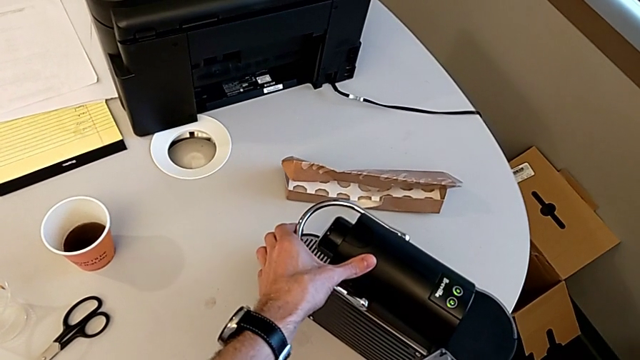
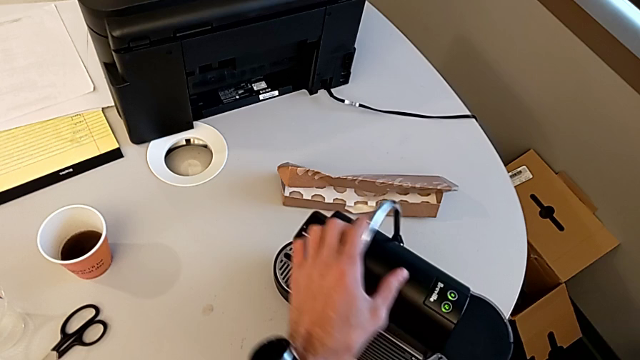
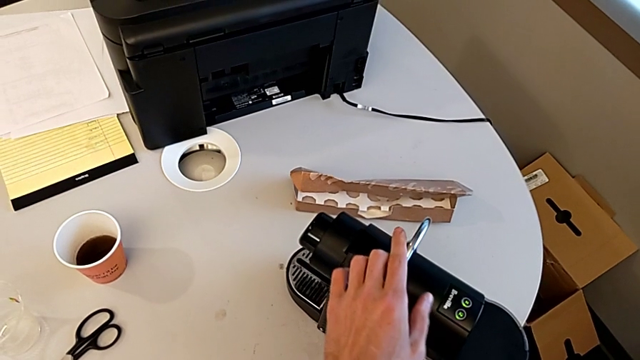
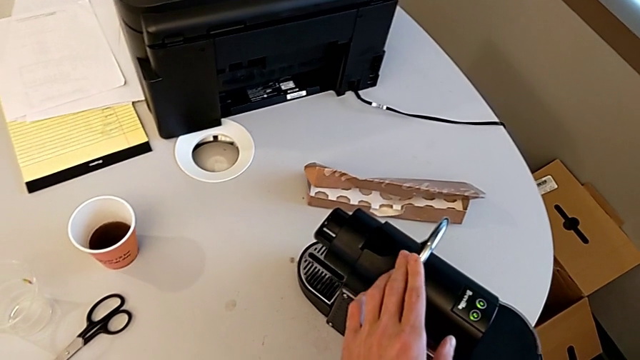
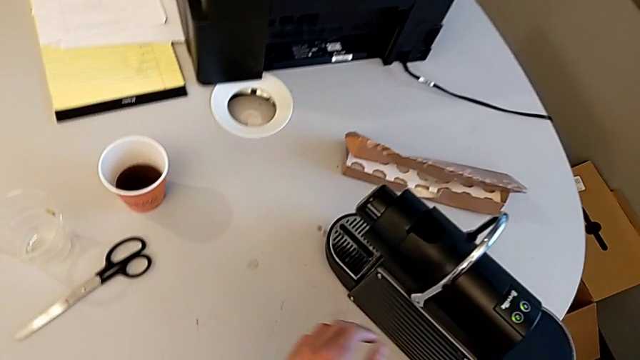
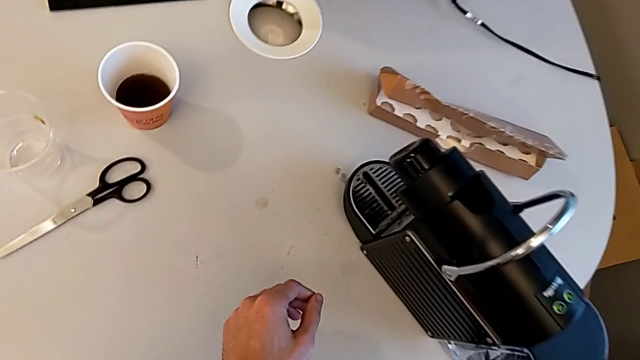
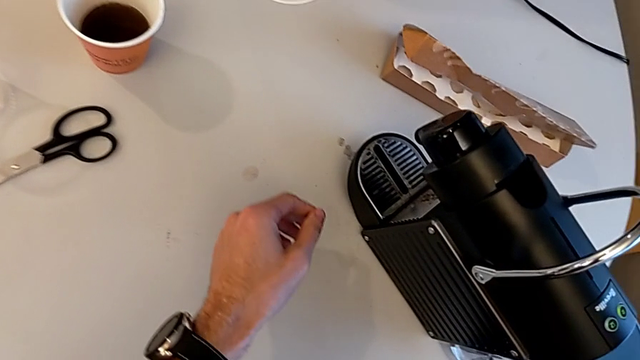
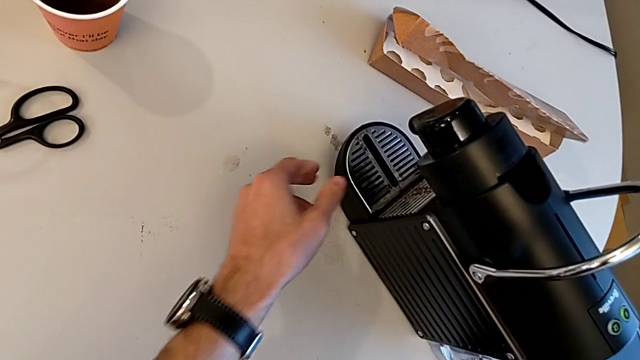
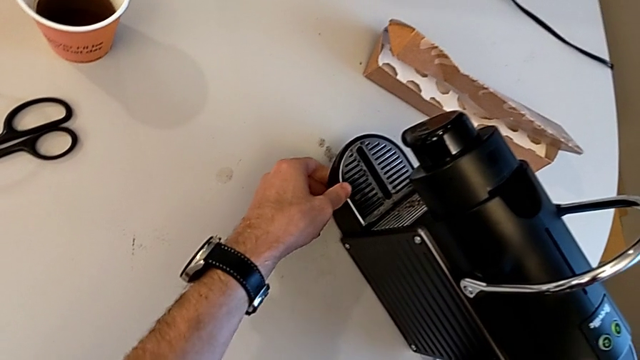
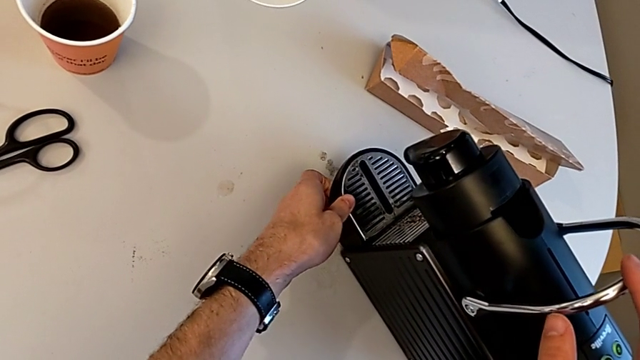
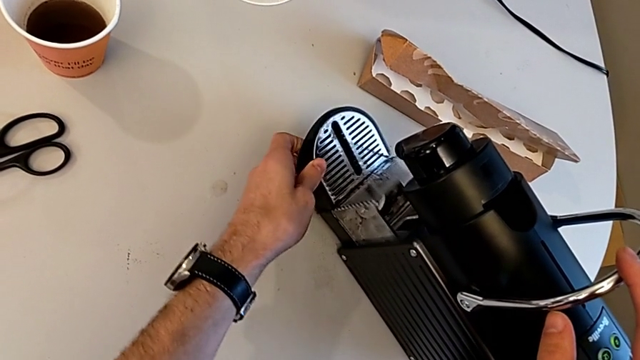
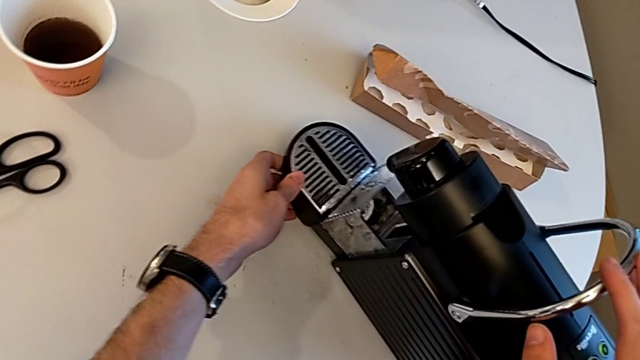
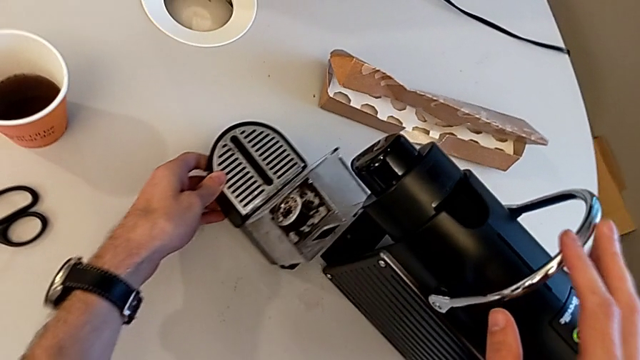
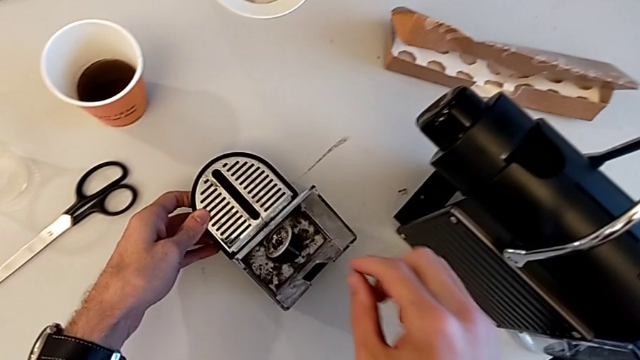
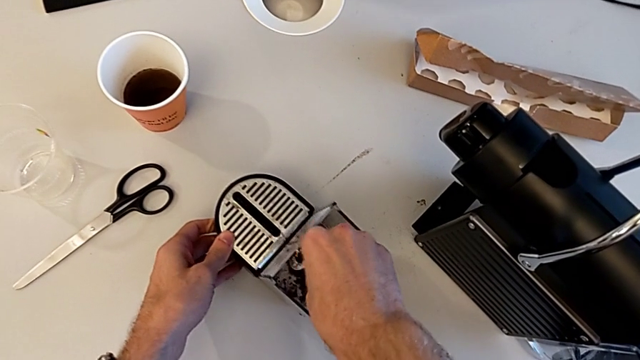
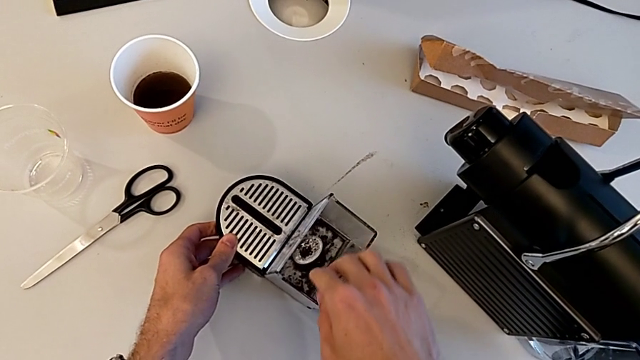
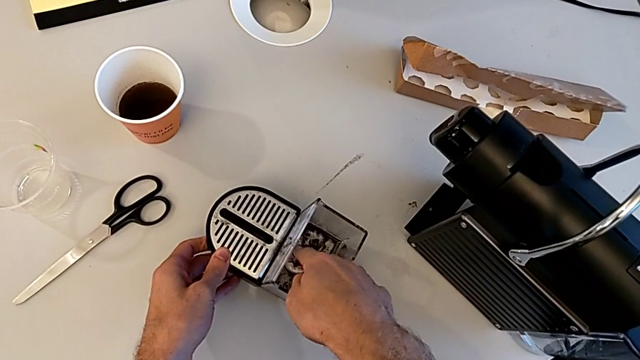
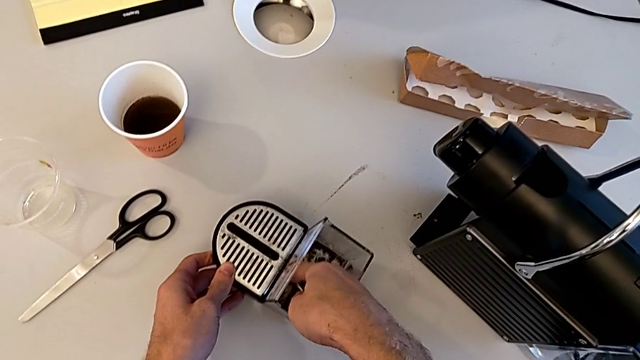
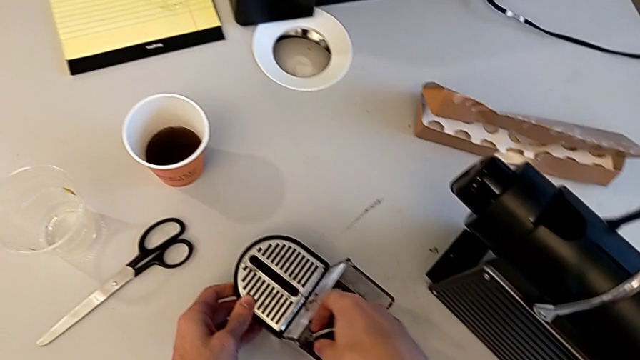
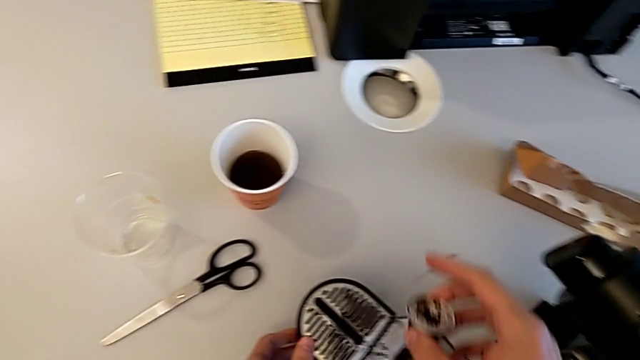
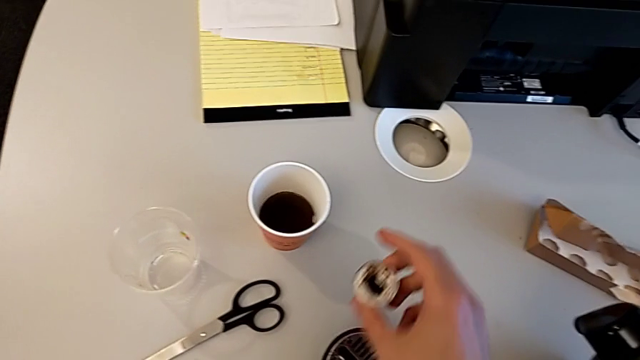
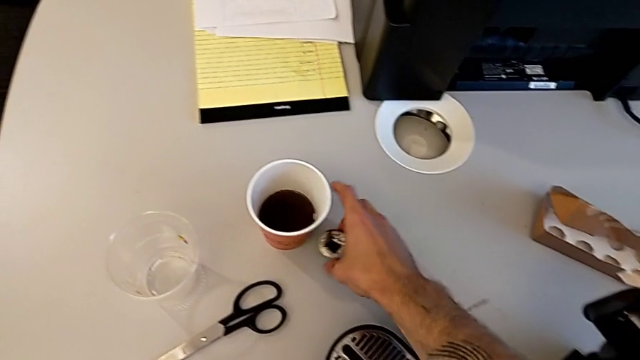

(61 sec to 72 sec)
The camera wearer empties the container of capsules. They grab the lever, withdraw the capsule container, grab the coffee capsule and place it.

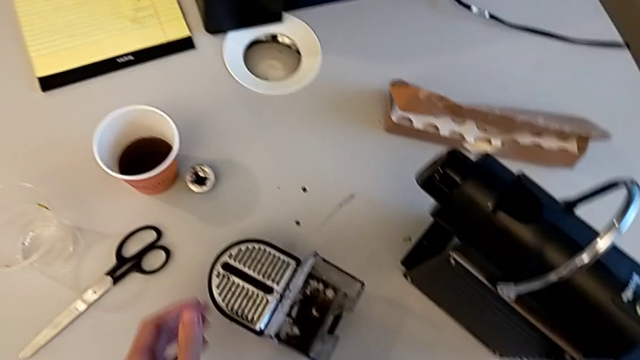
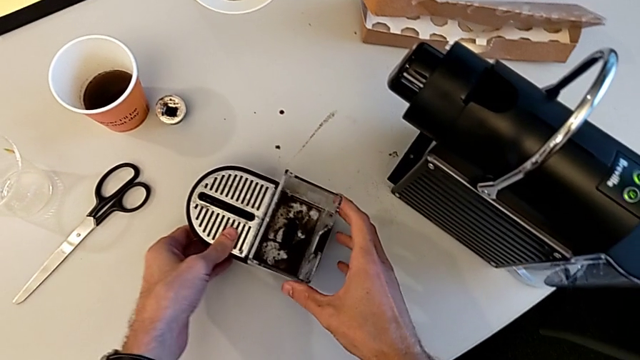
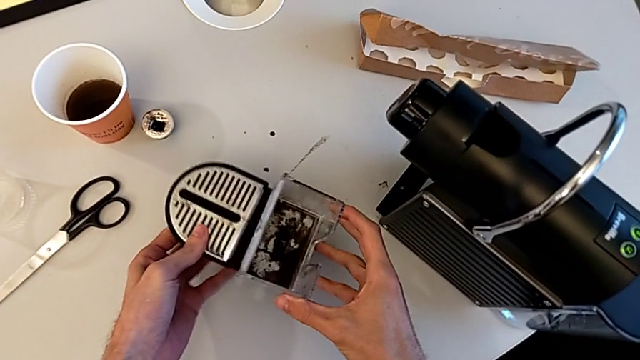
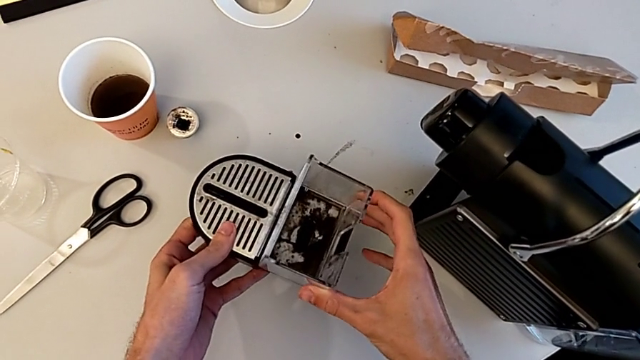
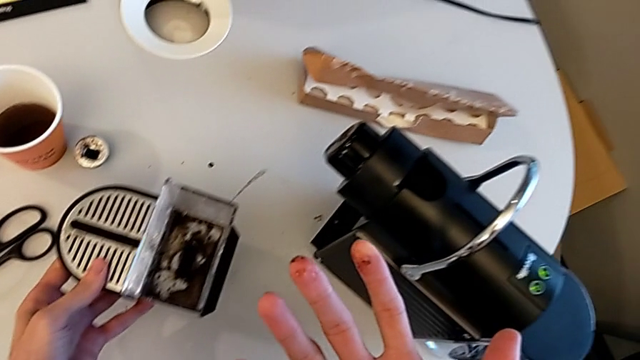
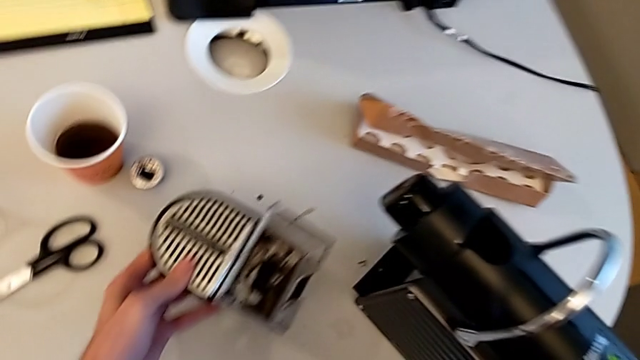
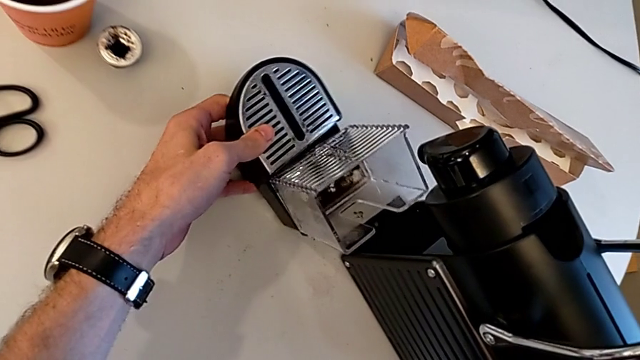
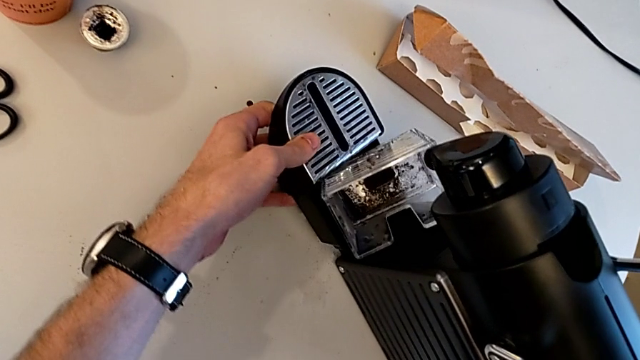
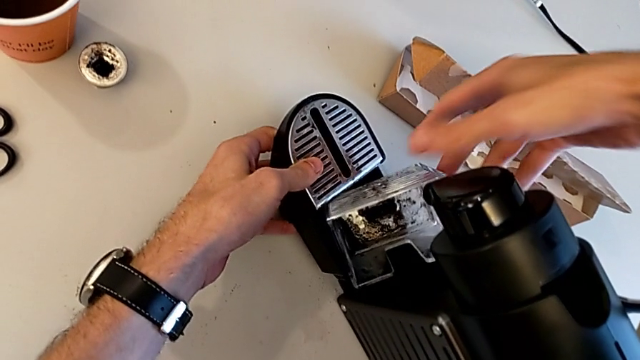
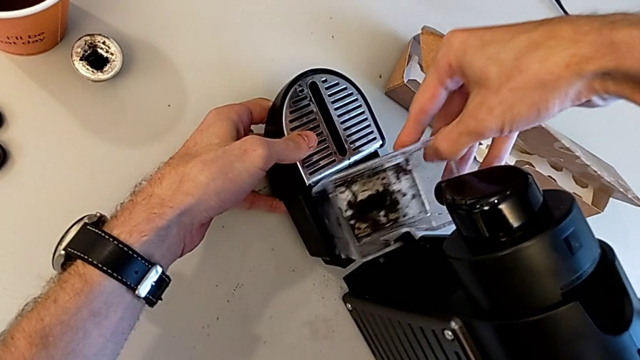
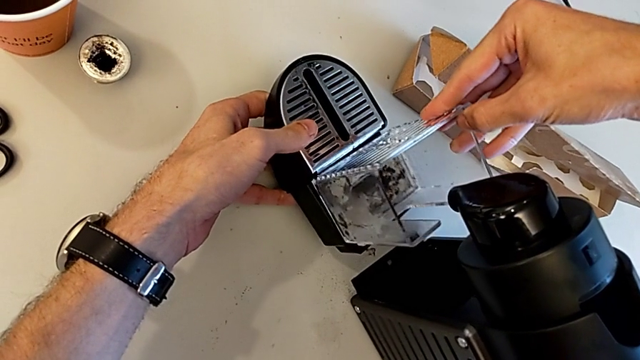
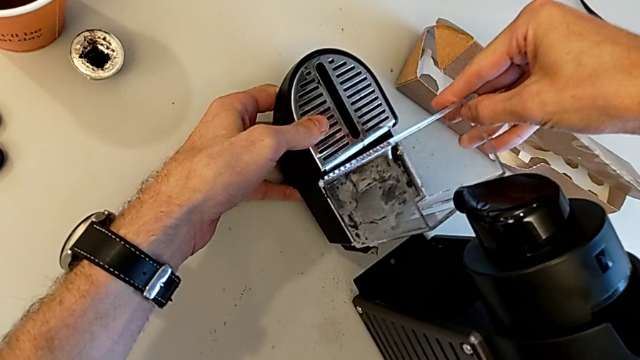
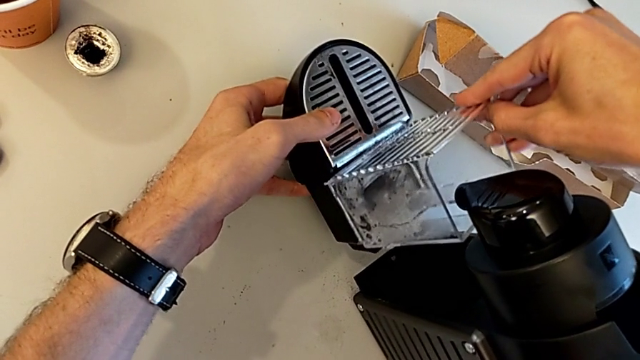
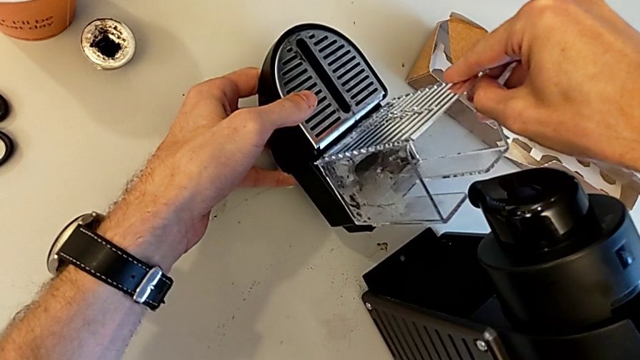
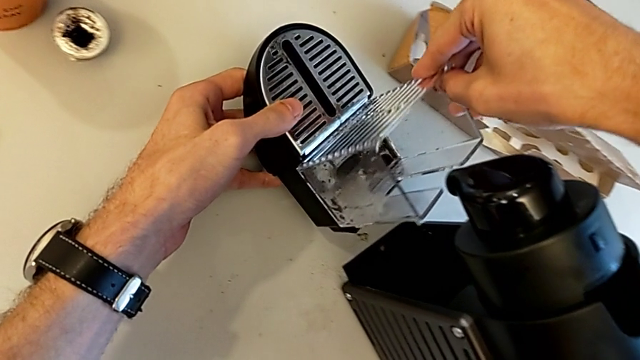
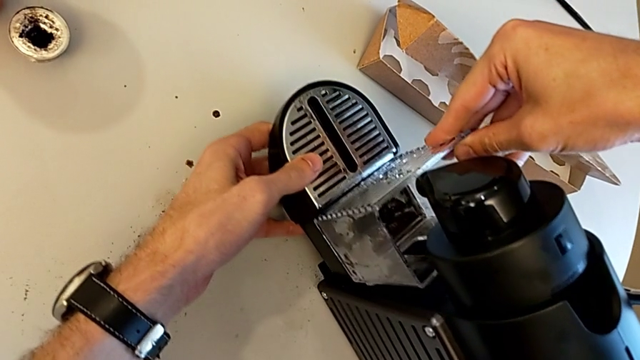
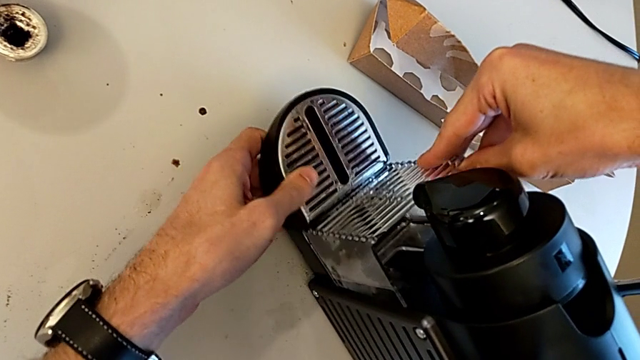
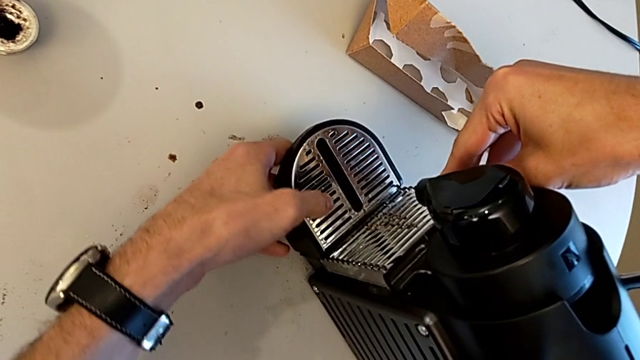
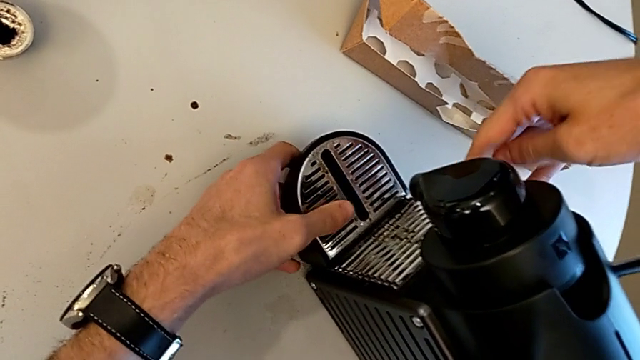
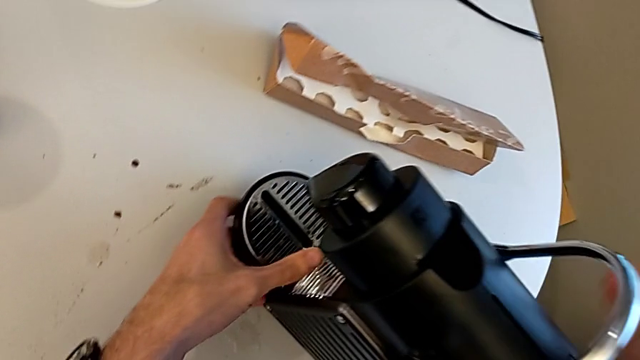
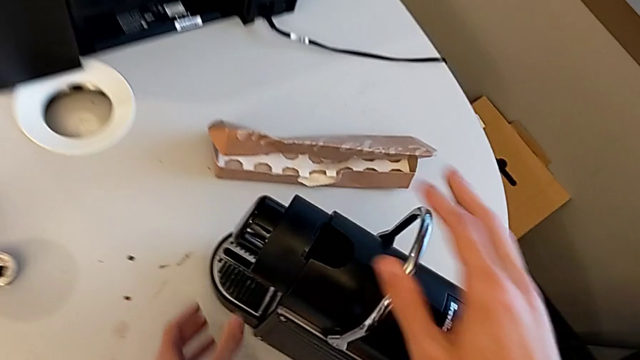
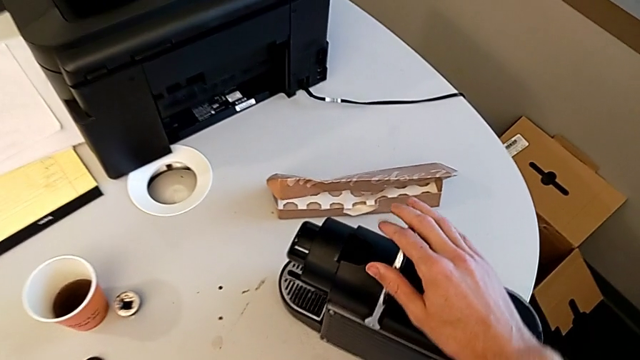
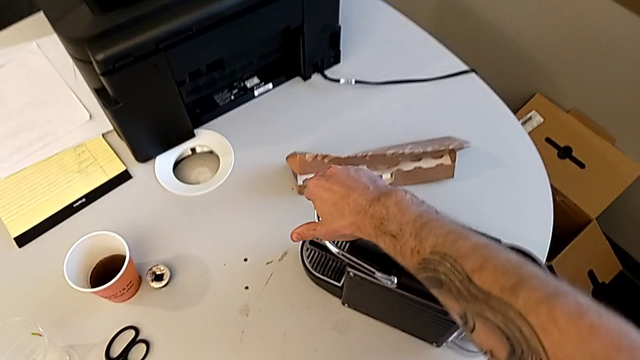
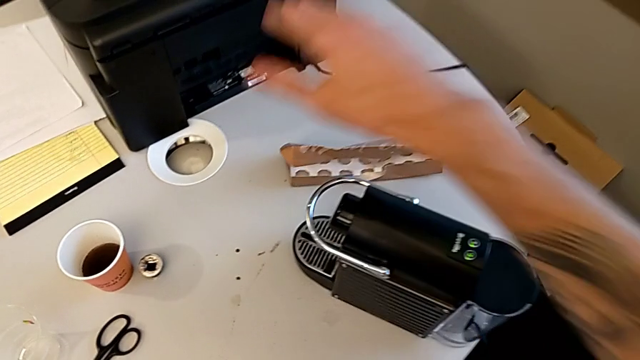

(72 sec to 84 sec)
The camera wearer puts the capsule container back. They grab the capsule container, insert it, align it, insert it and push the lever.
